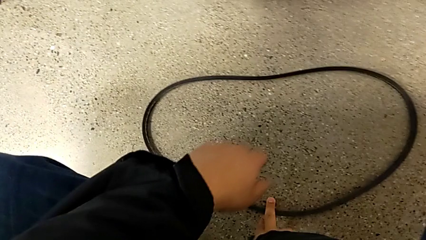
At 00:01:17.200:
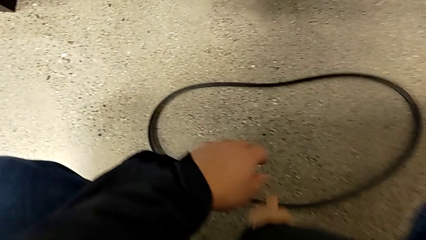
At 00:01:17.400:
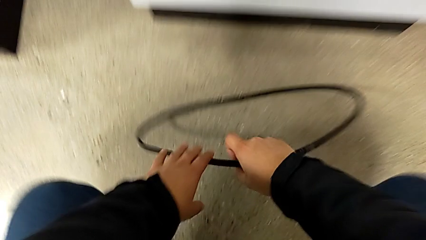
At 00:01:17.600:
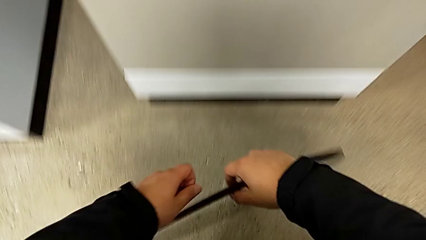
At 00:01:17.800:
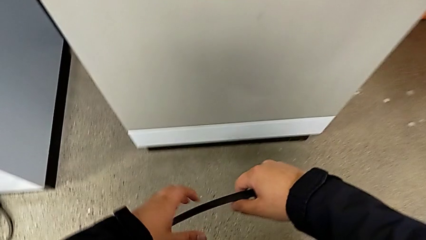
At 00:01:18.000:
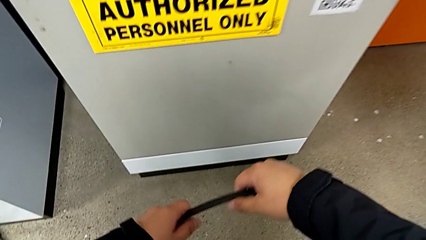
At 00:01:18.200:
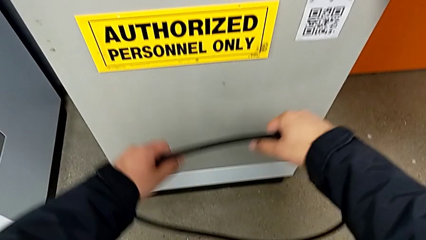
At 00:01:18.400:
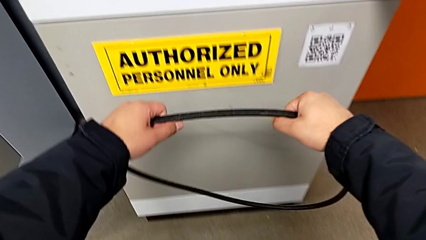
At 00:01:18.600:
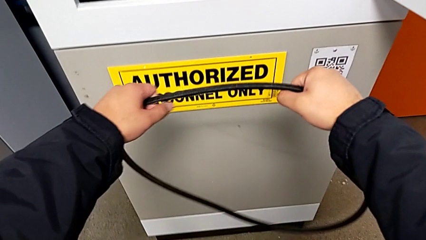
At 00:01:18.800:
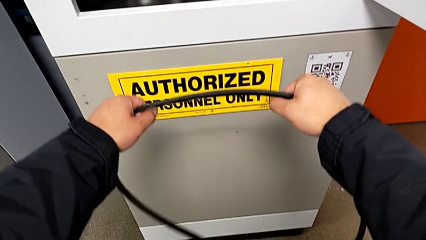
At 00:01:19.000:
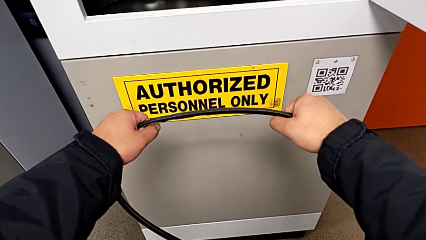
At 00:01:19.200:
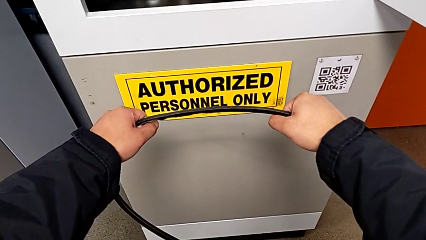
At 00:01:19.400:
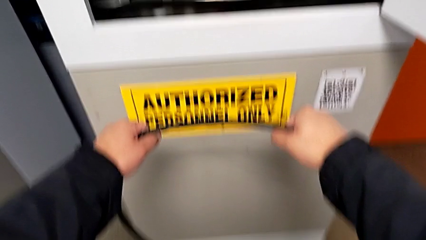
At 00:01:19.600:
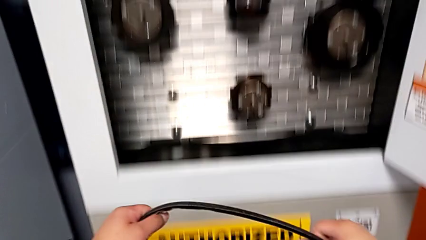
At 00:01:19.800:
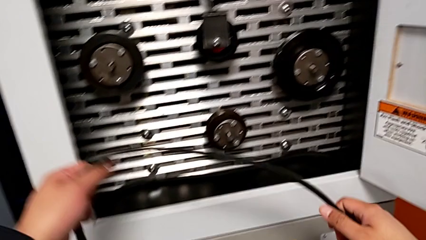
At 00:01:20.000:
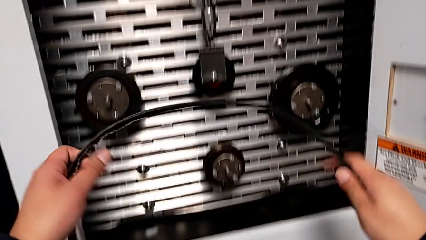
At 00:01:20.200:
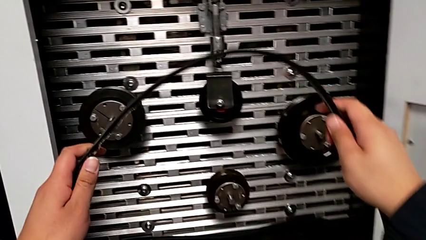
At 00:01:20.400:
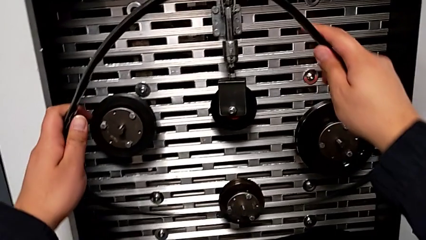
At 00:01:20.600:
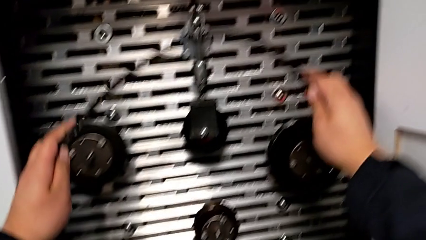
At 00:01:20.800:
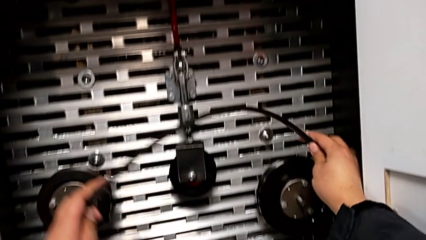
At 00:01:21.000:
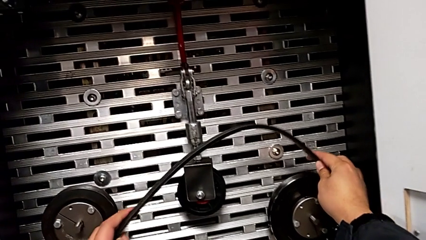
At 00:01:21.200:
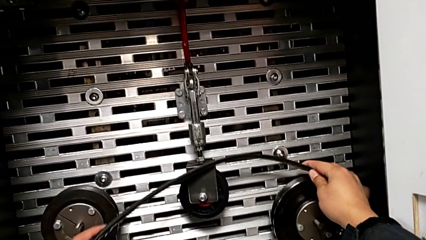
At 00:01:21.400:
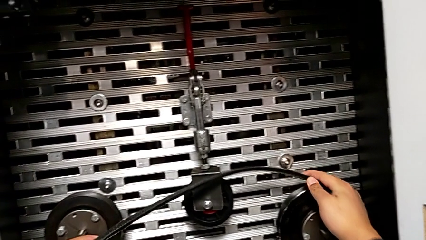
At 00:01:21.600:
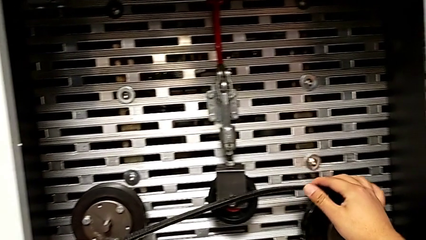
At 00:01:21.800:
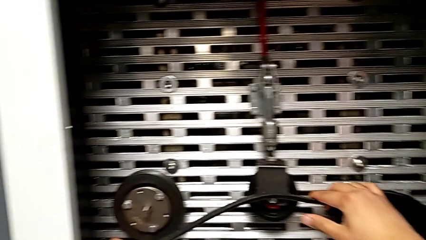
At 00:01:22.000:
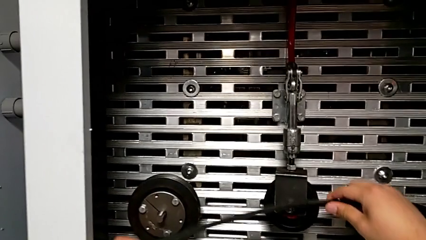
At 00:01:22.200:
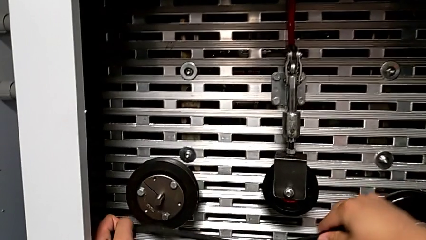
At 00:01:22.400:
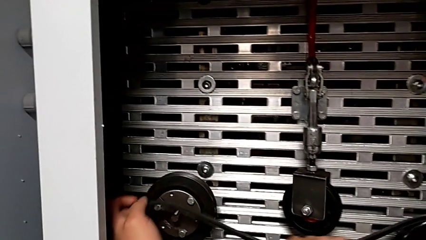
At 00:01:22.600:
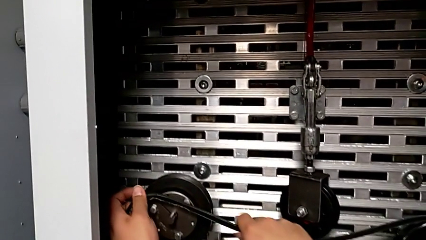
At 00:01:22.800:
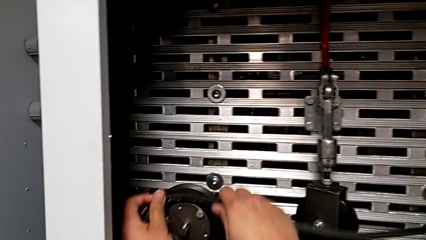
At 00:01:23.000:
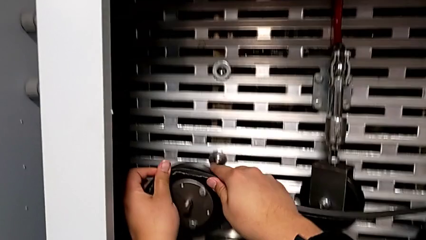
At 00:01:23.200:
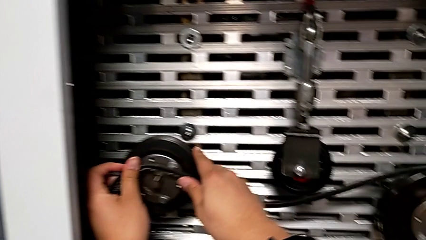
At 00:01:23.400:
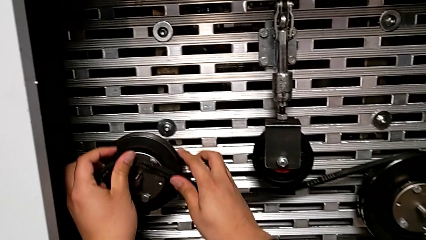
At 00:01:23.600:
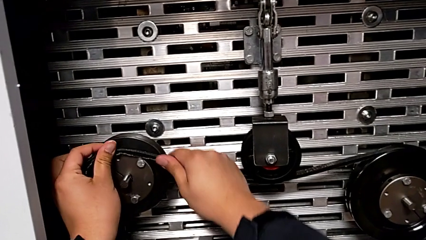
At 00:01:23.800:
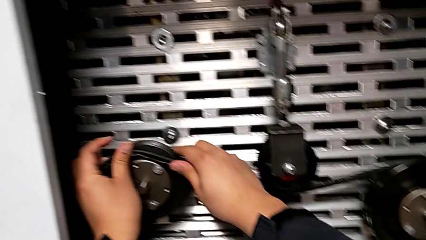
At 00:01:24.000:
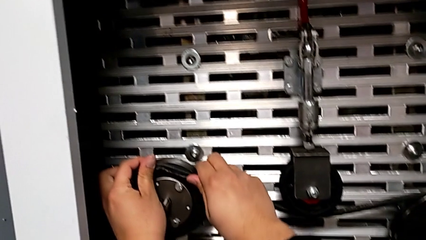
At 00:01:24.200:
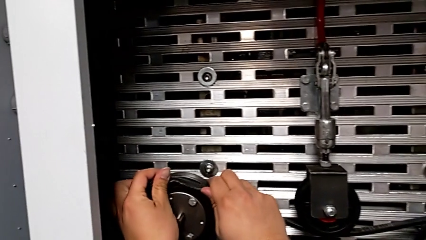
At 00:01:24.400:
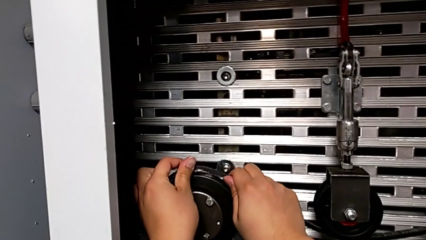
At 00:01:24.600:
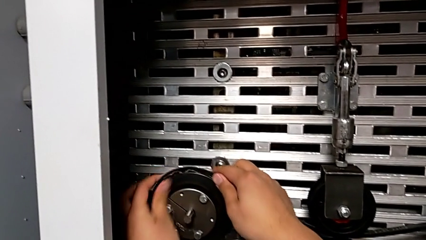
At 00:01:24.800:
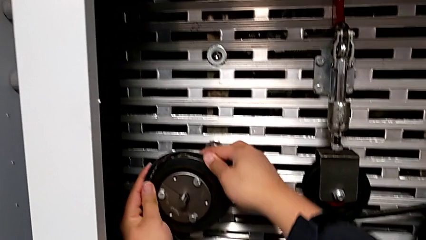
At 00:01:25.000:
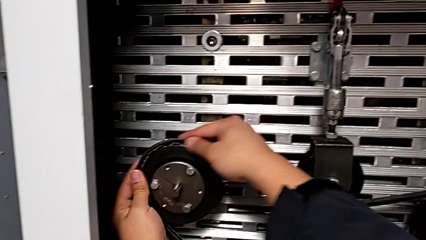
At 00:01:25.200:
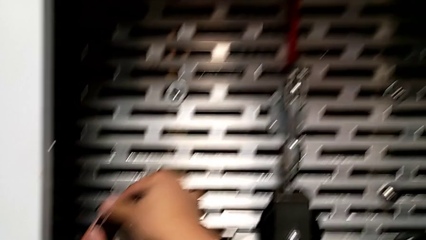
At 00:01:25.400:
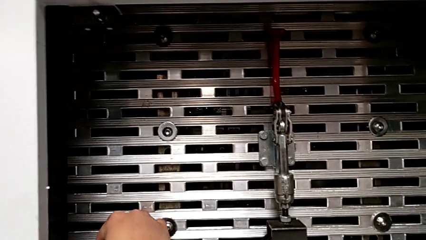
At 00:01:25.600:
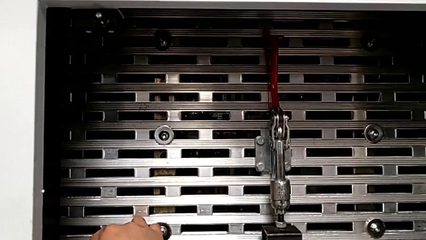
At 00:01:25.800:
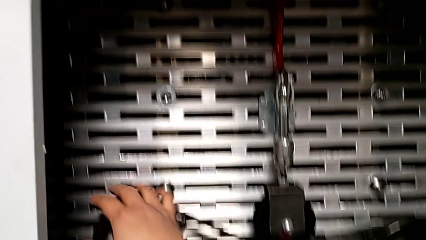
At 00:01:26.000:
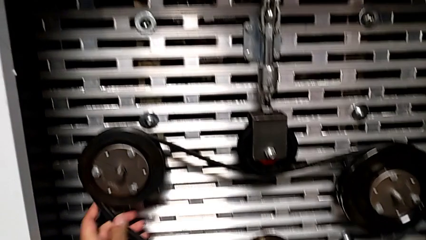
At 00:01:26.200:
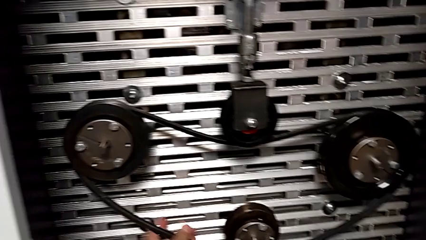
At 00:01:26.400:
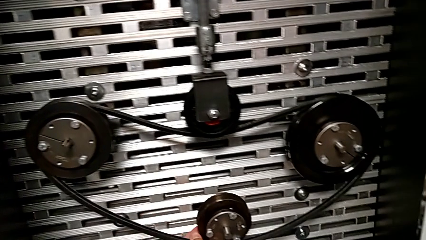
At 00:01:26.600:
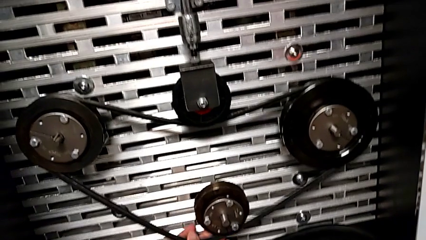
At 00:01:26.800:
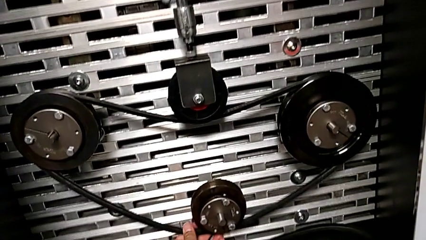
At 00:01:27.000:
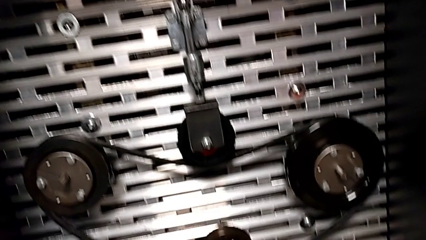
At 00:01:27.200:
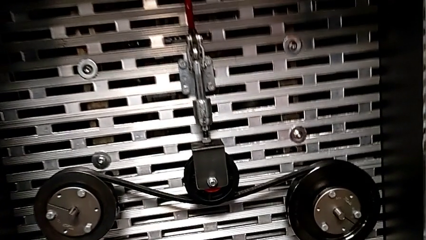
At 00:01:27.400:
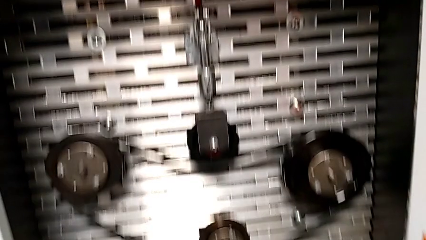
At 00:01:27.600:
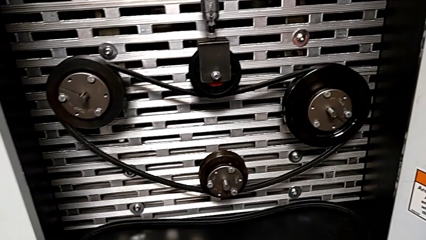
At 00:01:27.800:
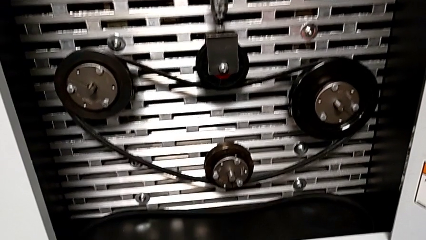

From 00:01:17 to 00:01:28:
The camera wearer is exchanging a replacement belt. They grab the damaged belt, lift it and assemble it.

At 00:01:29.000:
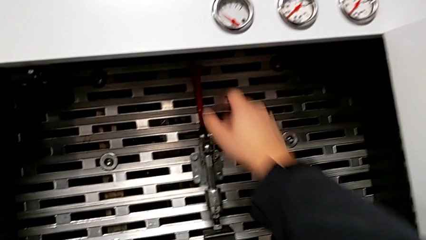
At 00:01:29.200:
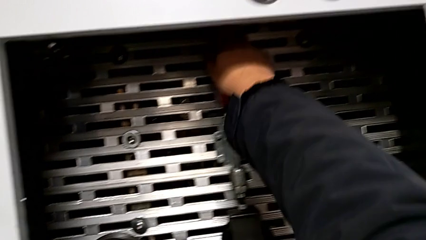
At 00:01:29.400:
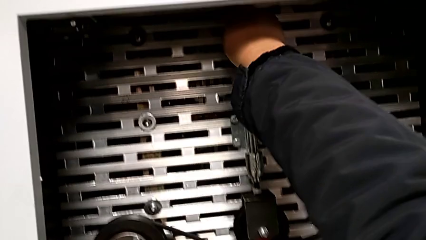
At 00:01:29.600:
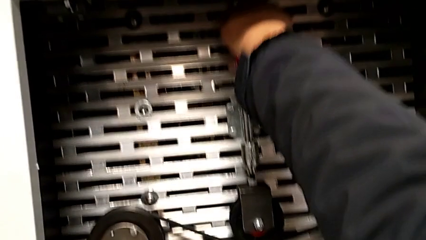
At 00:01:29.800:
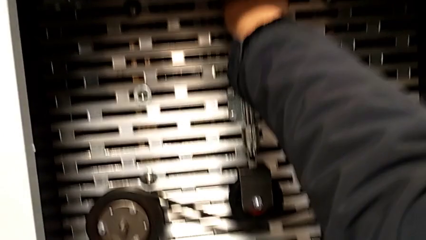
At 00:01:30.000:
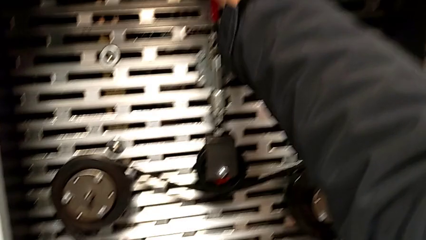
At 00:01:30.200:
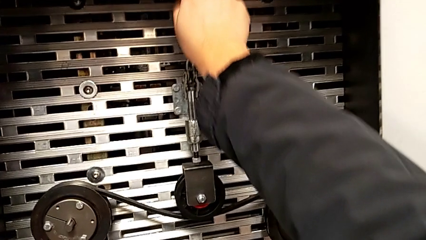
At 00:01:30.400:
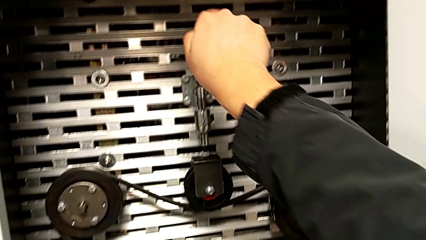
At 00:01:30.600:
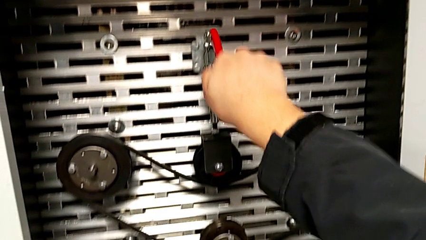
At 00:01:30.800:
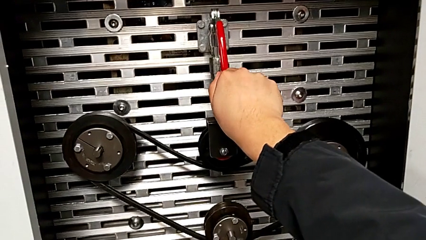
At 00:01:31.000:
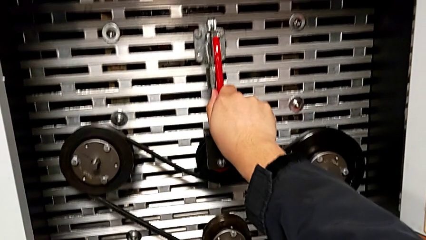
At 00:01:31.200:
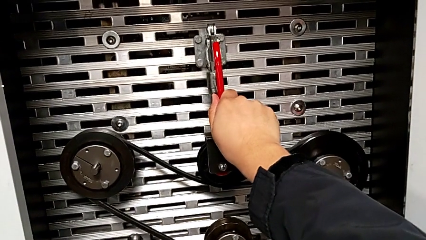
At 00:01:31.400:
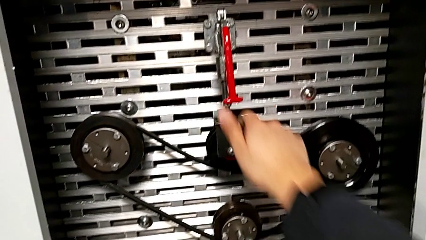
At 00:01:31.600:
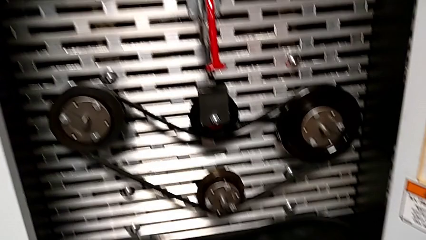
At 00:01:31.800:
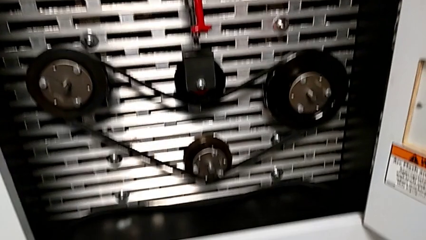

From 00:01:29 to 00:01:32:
The camera wearer pulls the red lever down. They approach the red lever and push the red lever.

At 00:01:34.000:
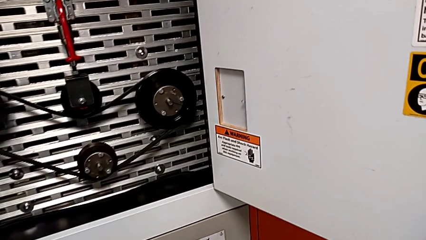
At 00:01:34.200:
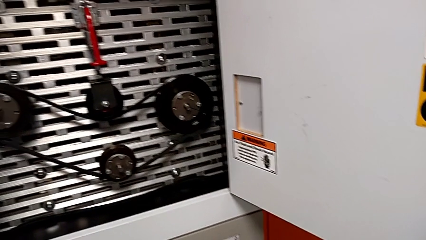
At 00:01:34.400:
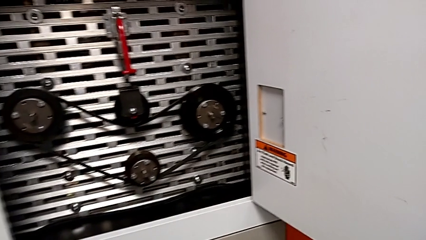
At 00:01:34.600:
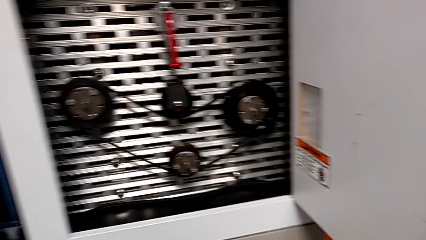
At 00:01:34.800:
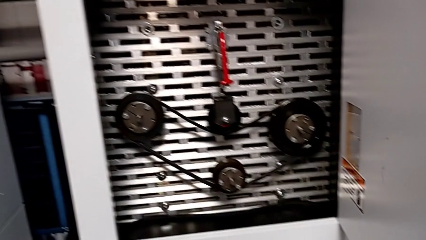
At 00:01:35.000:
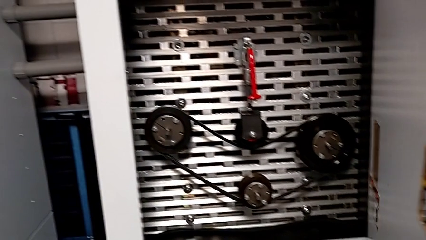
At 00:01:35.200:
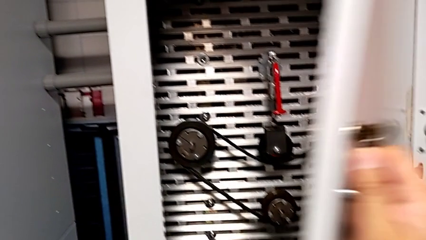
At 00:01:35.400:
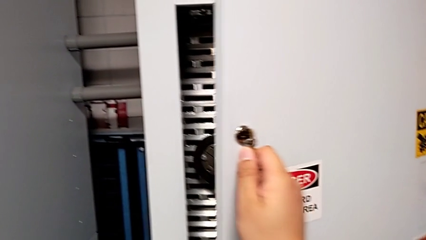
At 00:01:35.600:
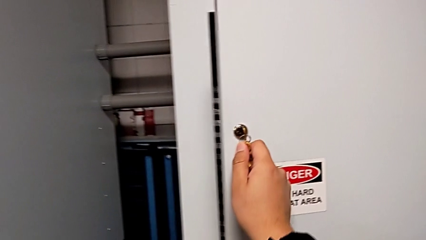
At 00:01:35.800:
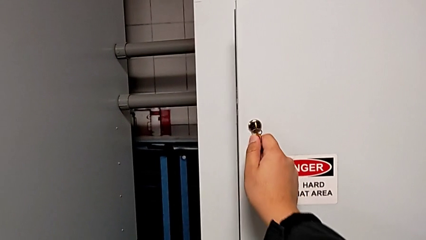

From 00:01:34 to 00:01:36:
The camera wearer closes the front door. They close the front panel door.

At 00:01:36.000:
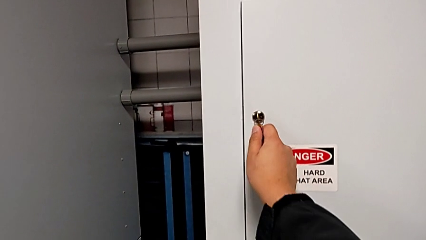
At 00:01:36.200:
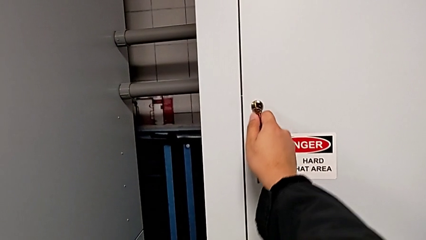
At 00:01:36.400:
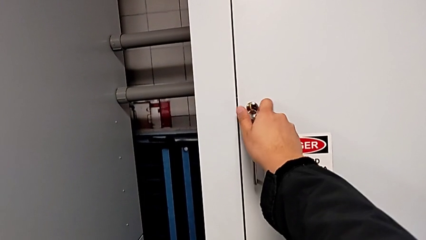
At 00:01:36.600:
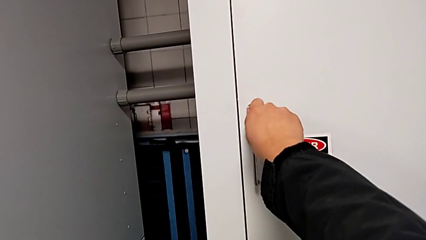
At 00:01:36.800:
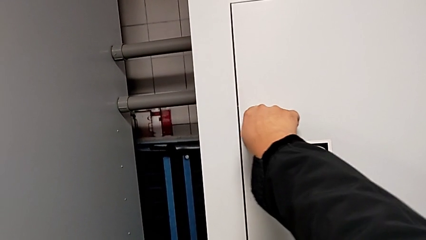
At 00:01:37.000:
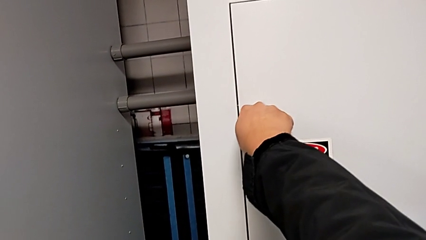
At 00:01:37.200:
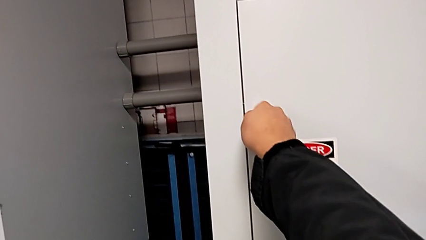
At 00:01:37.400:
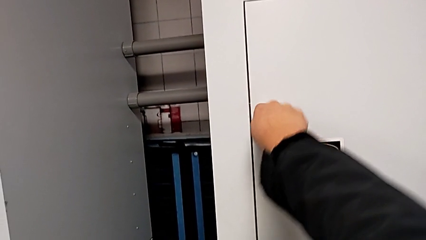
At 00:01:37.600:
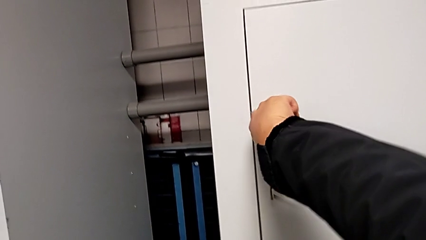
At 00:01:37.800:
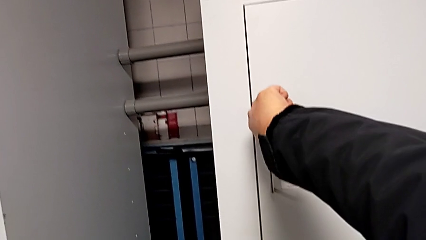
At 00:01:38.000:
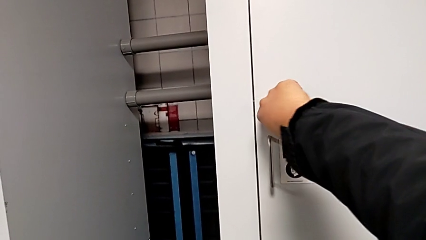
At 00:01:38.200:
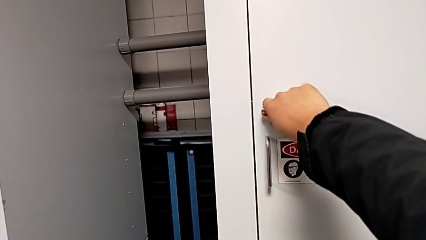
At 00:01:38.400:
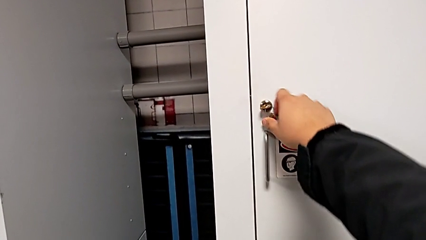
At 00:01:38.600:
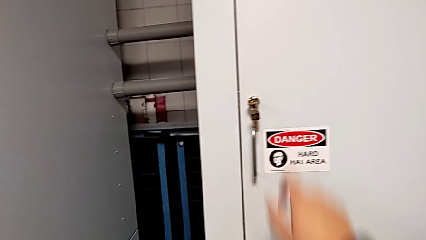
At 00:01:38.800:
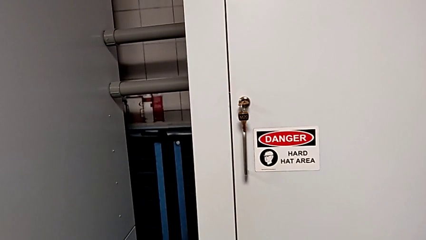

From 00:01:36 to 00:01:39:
The camera wearer locks the door. They lock the front panel door.
